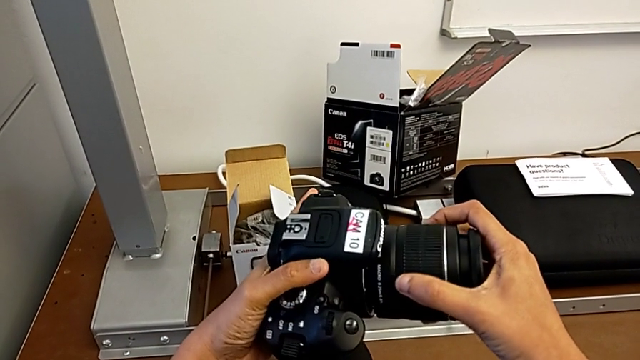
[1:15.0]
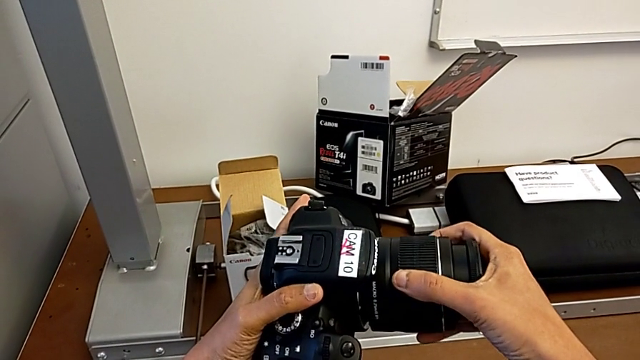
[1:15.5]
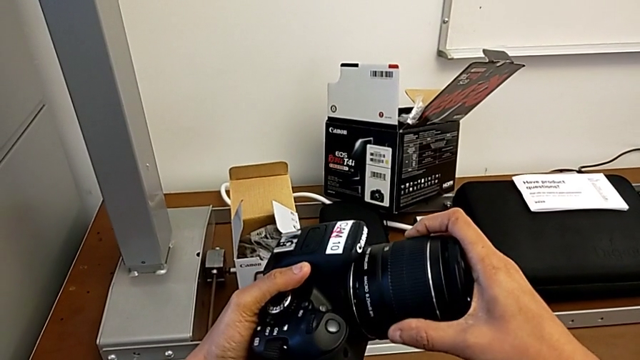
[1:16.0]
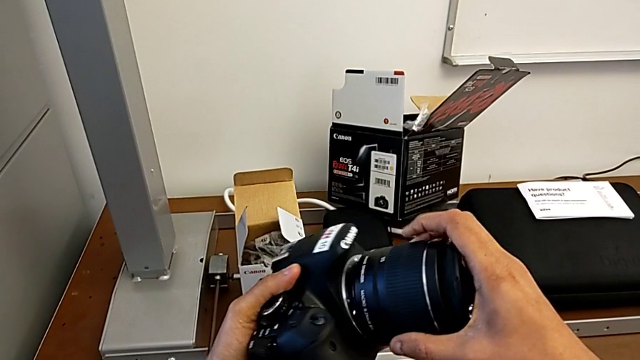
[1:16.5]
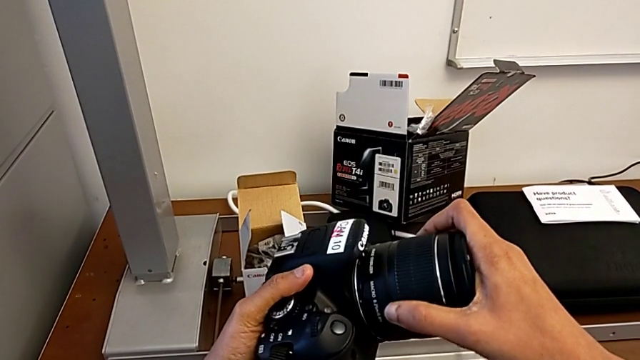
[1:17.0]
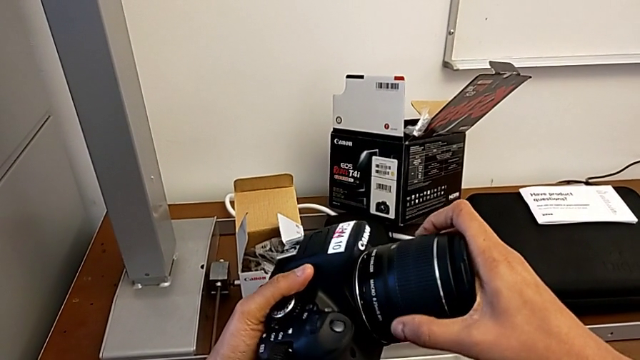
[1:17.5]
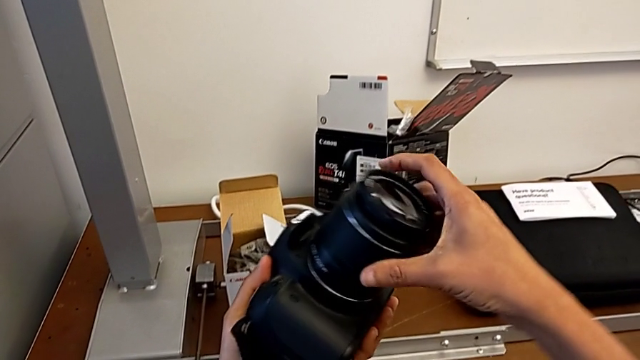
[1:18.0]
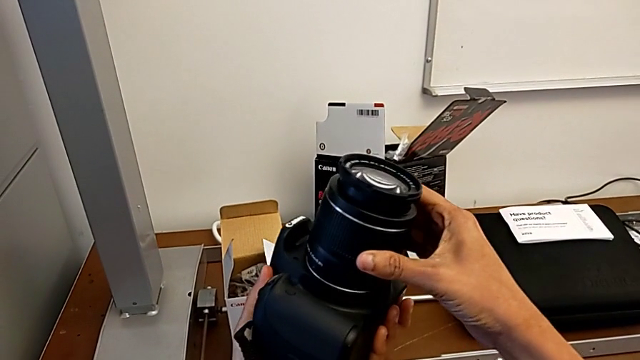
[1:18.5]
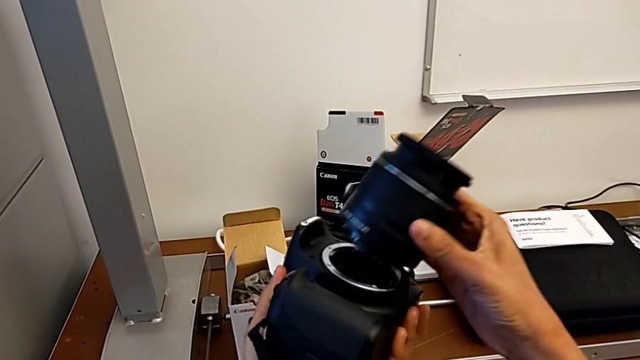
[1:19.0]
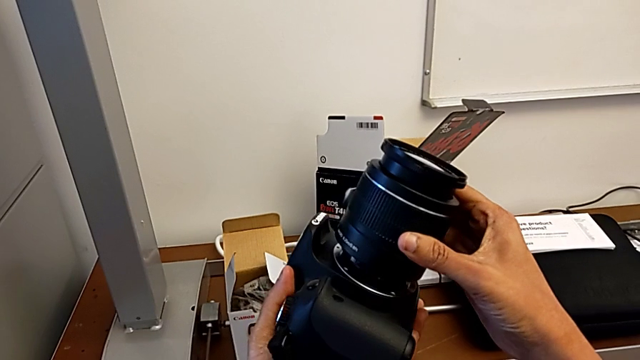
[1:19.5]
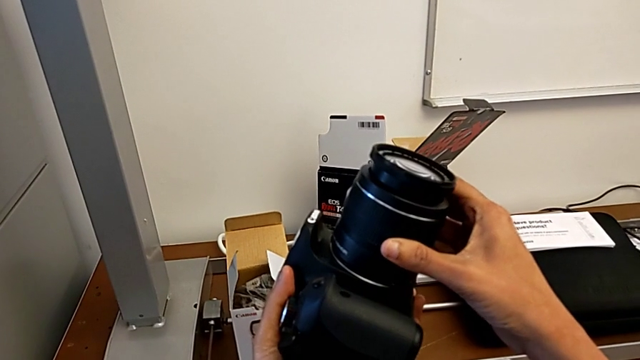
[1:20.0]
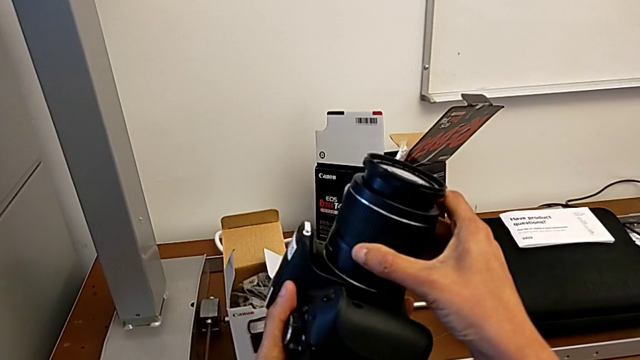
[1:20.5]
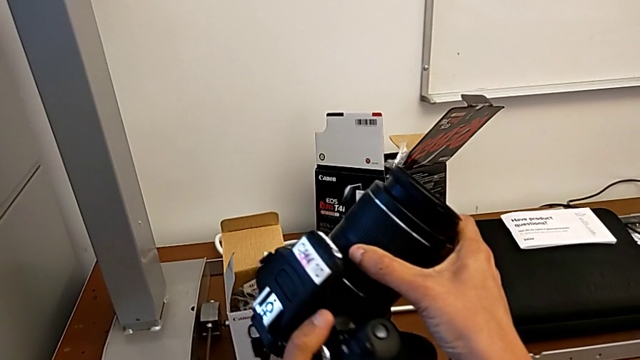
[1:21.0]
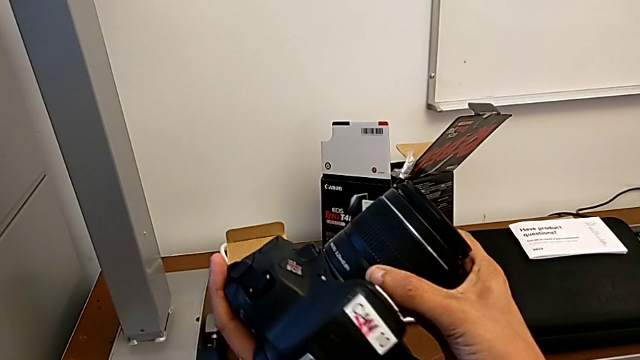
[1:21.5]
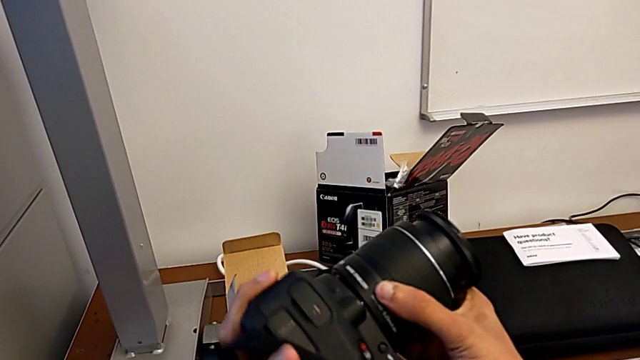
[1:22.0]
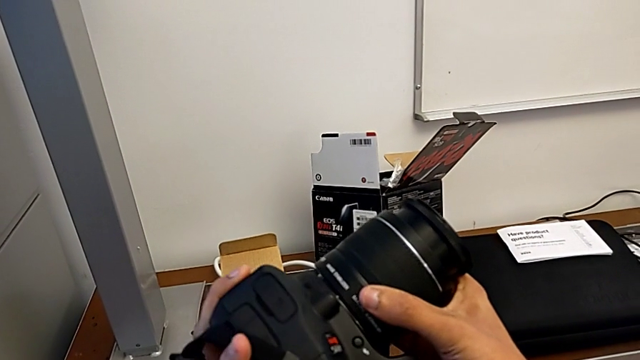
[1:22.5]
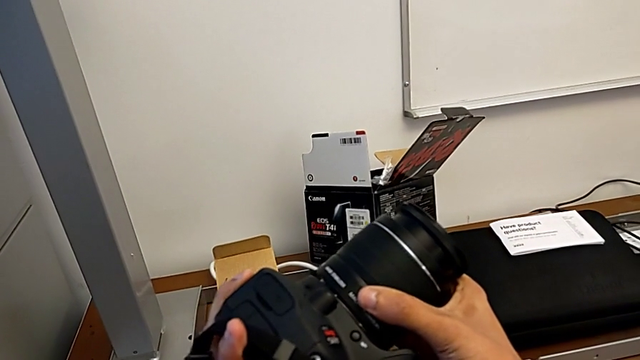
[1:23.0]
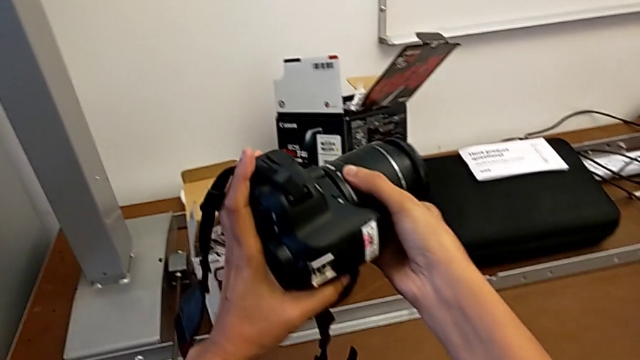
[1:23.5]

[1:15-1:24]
The camera wearer is attaching the lens. They keep rotating the DSLR incorrectly.

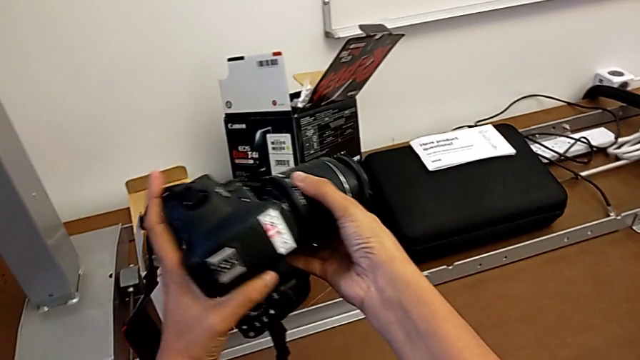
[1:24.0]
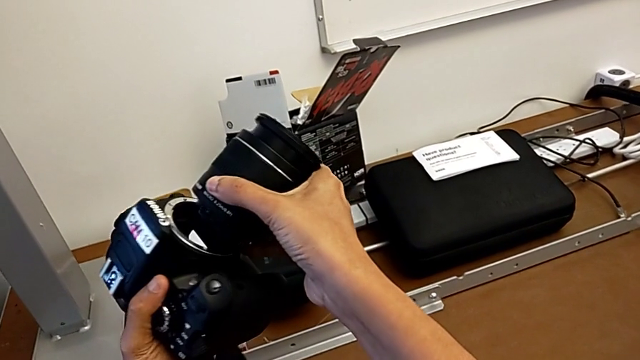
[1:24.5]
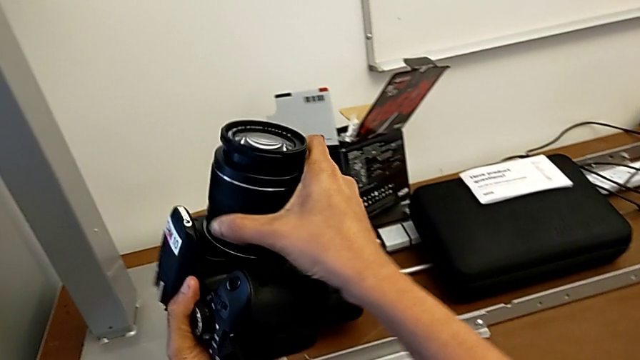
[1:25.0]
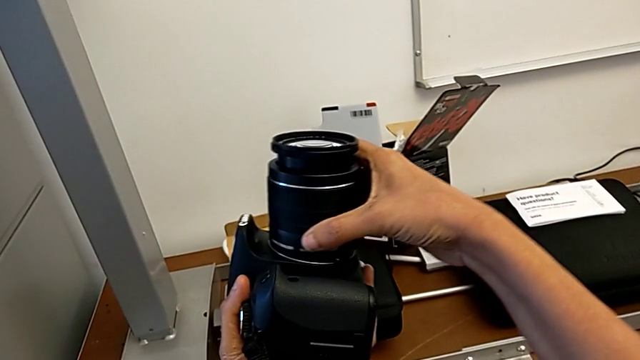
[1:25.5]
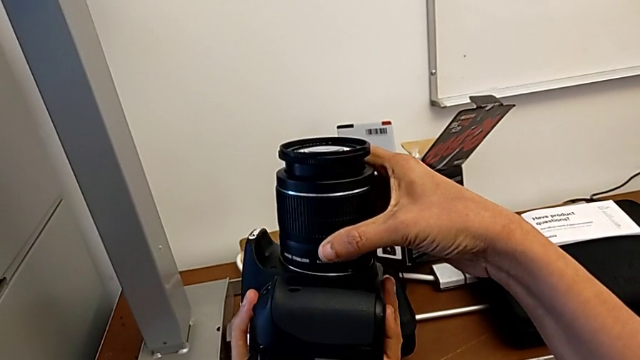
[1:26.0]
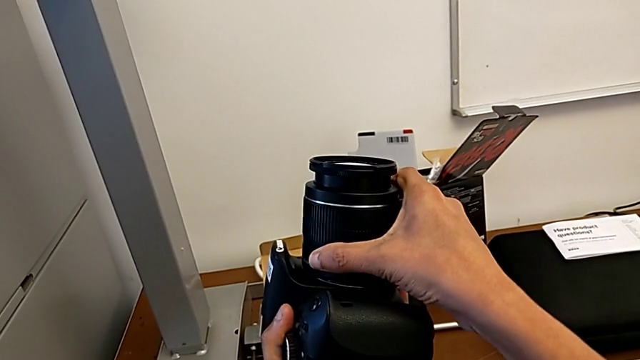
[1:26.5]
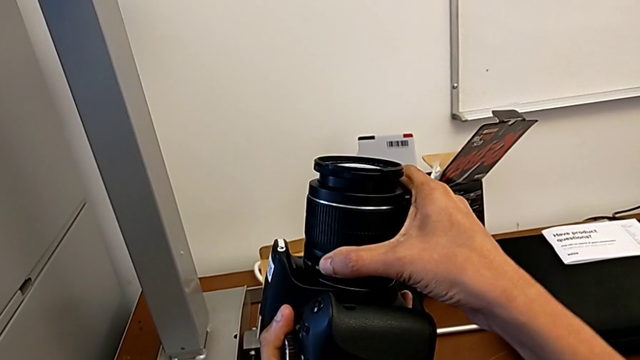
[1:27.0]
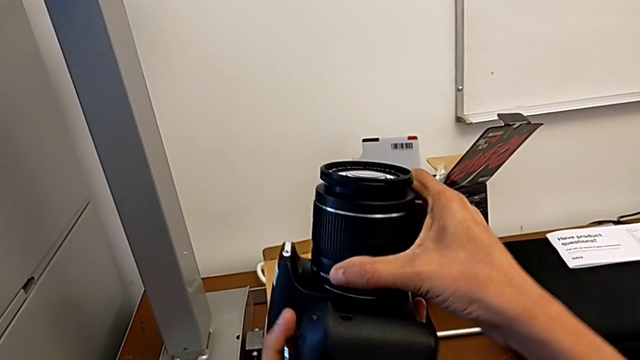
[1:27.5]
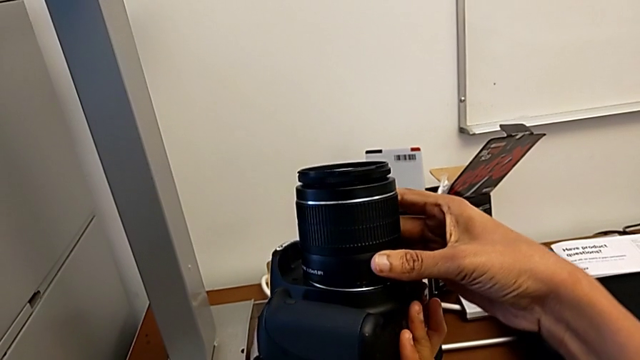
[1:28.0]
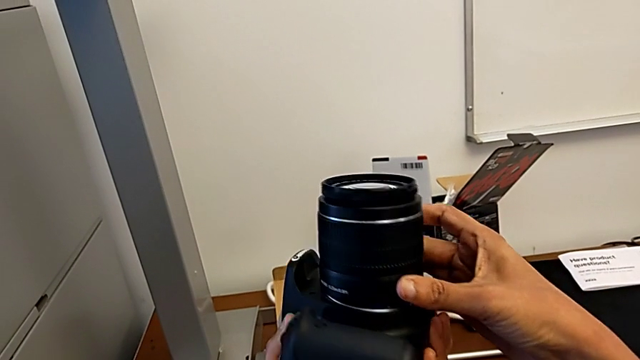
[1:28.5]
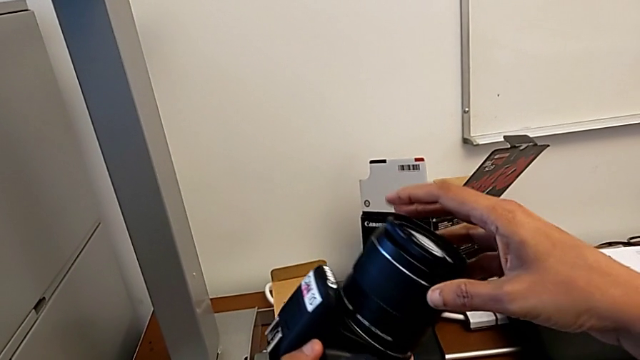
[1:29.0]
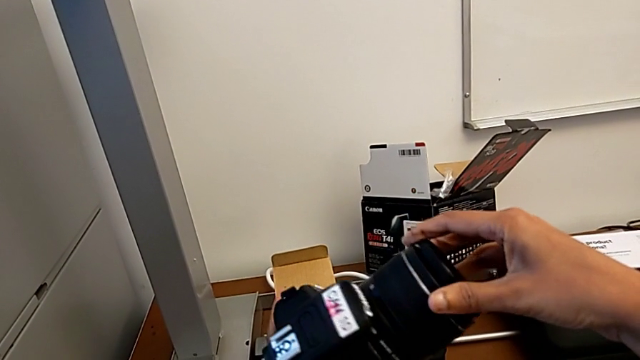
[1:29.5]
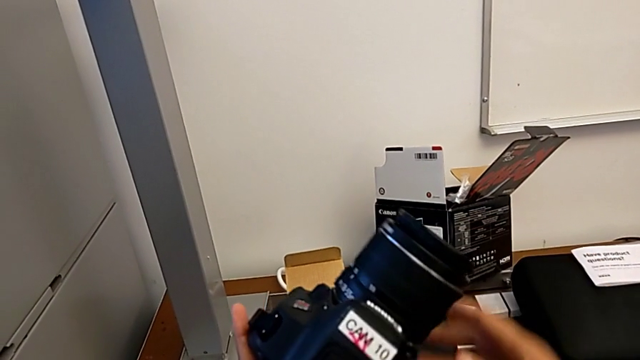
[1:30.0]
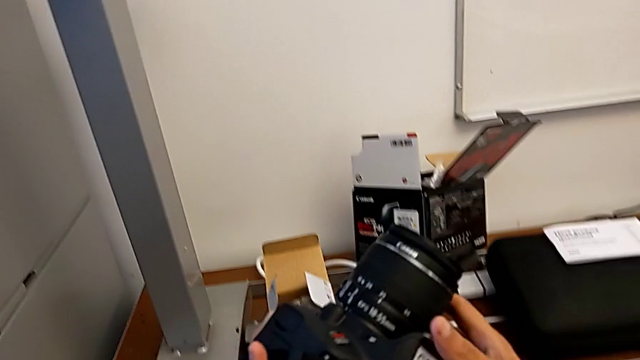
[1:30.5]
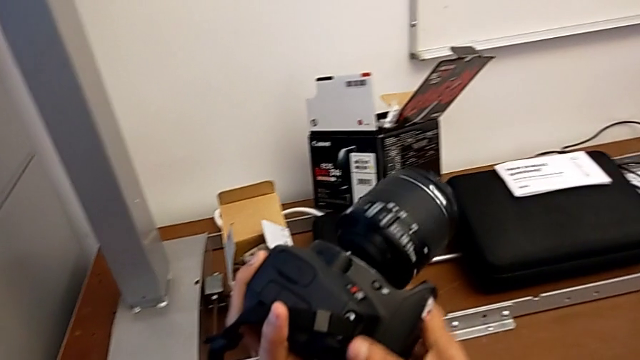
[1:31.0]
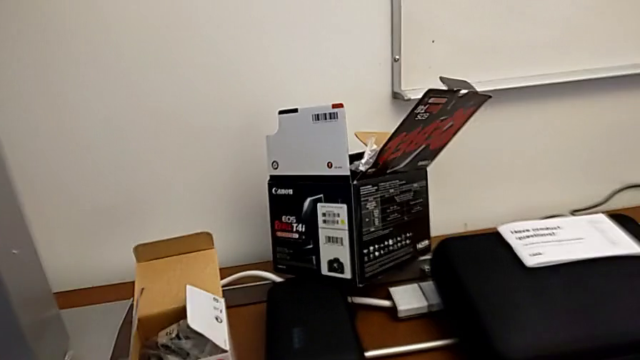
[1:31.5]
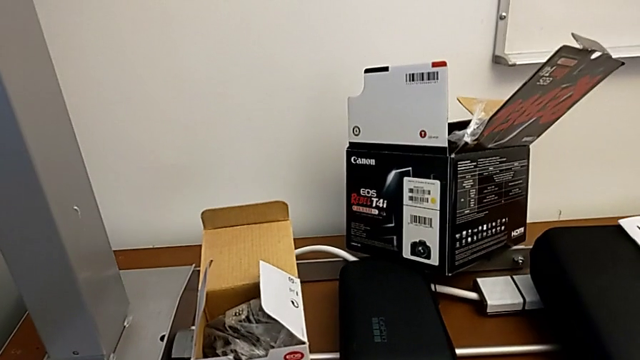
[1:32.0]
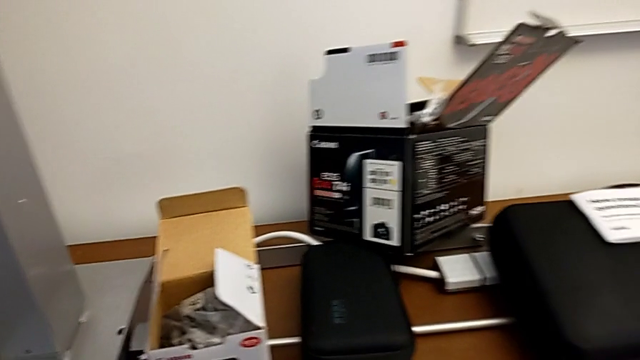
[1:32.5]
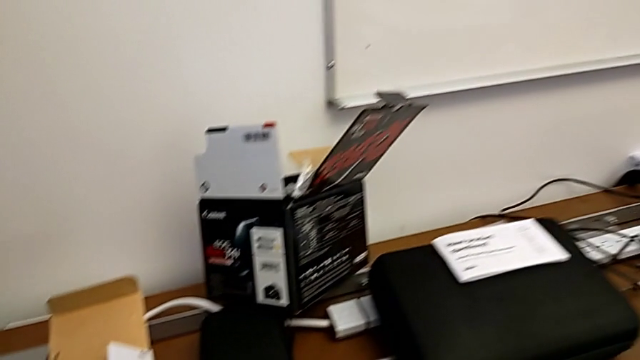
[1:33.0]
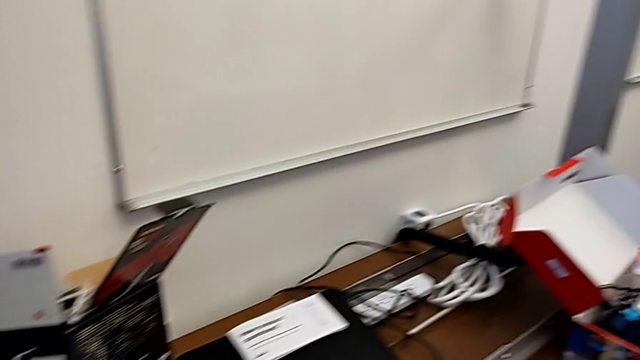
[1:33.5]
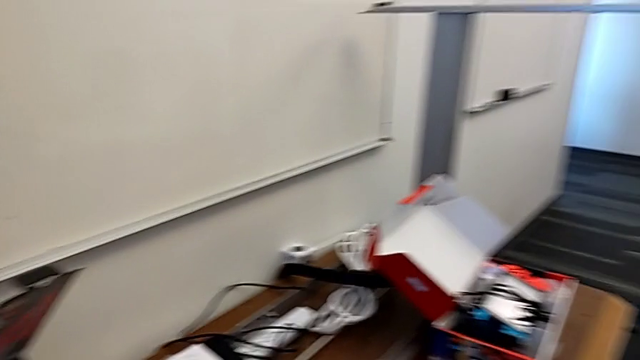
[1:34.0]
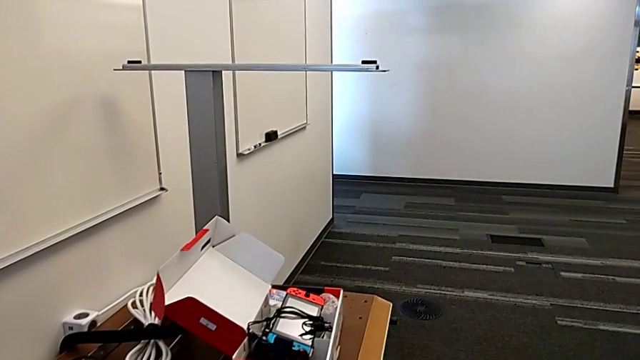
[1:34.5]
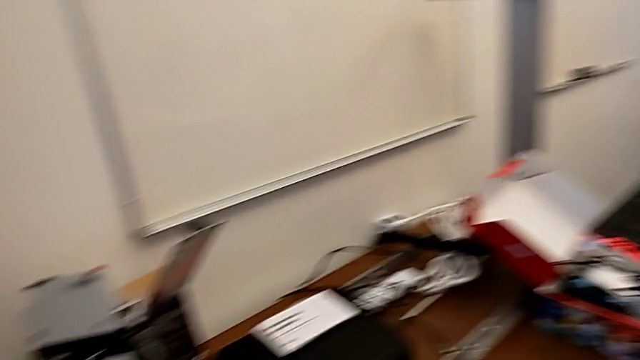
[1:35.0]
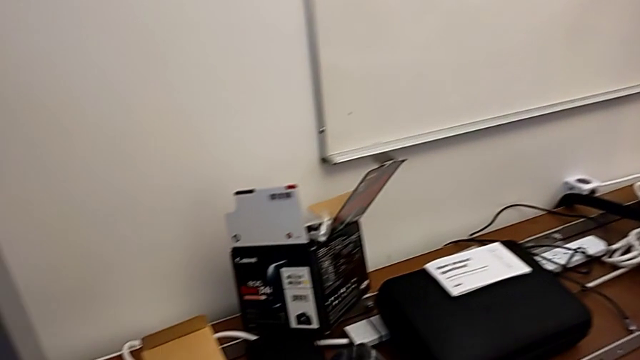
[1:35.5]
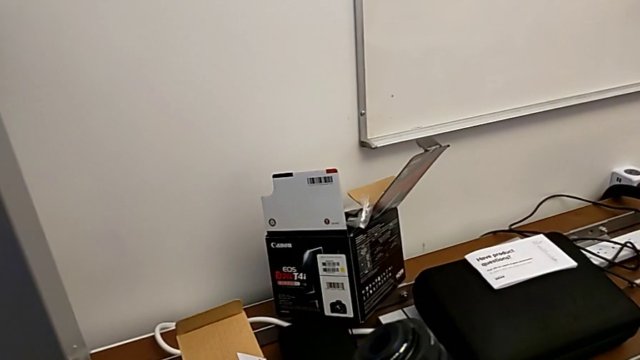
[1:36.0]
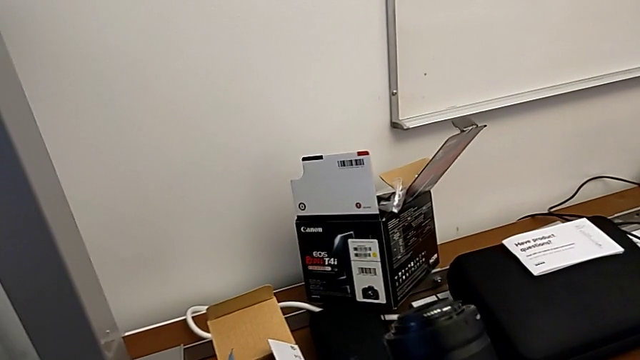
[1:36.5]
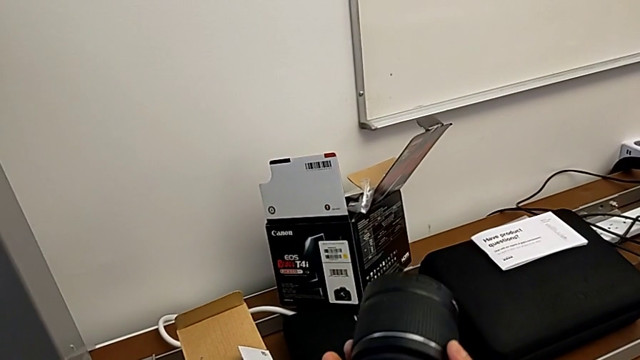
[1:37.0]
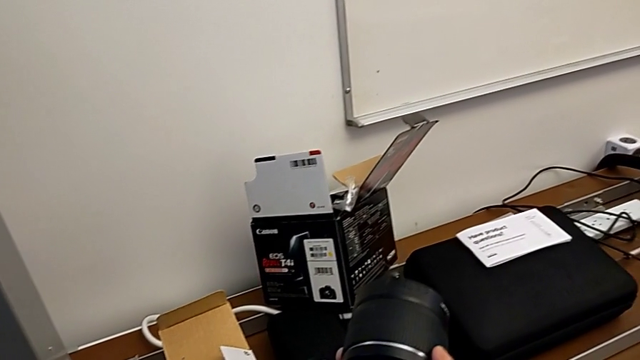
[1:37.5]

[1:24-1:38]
The camera wearer is attaching the lens. They withdraw the lens, place it, rotate it, wrongly drop it and grab it.
